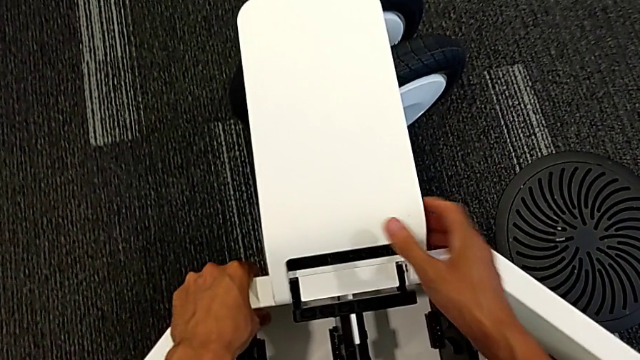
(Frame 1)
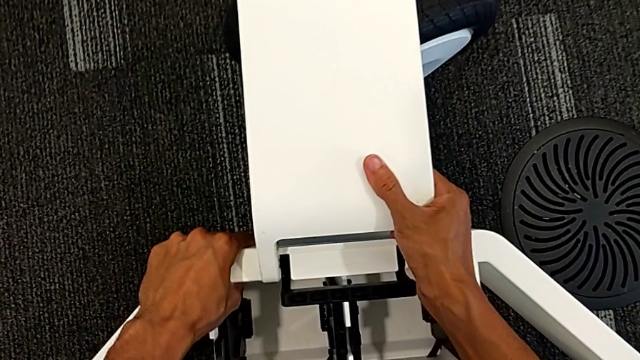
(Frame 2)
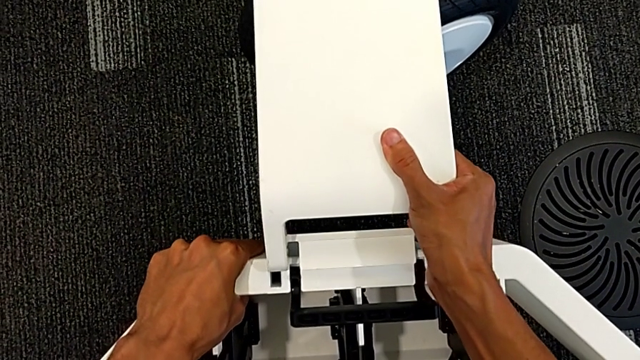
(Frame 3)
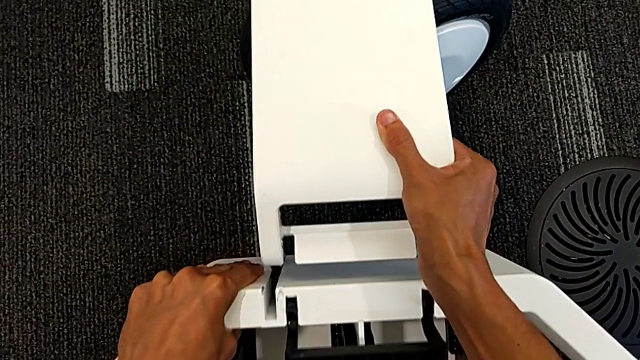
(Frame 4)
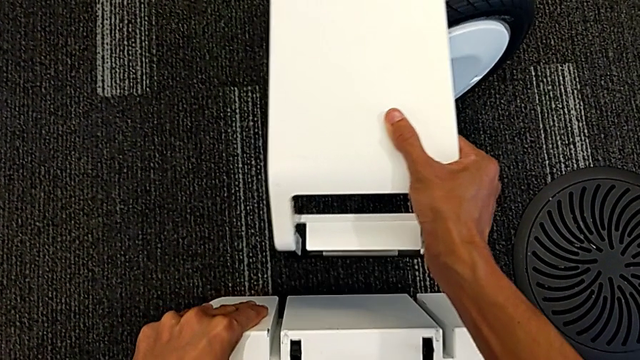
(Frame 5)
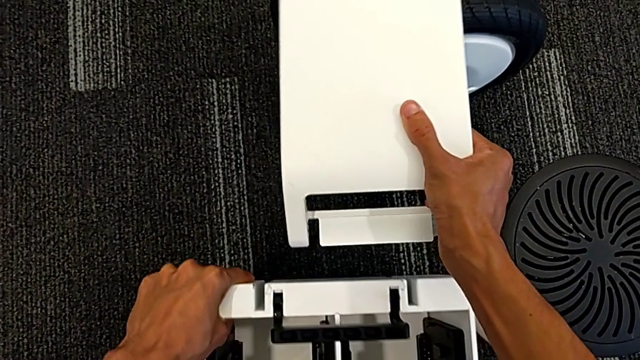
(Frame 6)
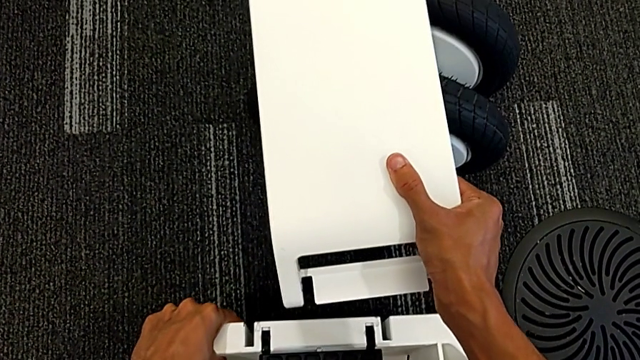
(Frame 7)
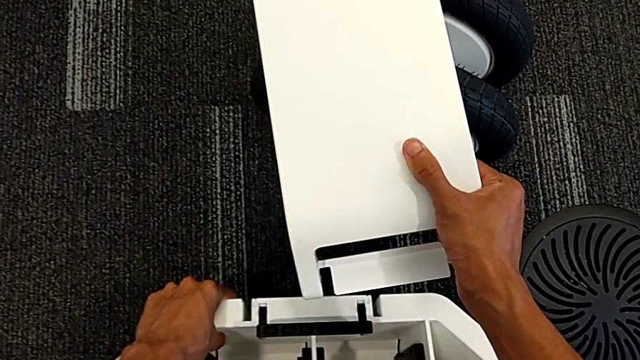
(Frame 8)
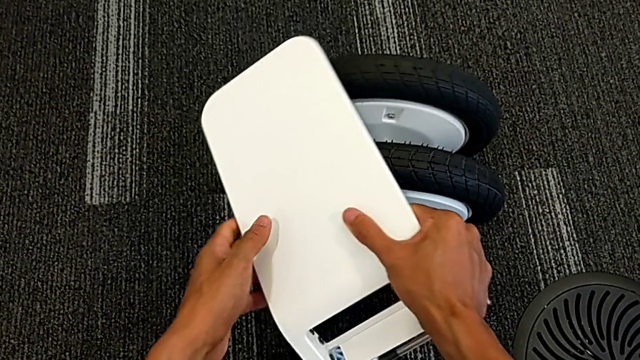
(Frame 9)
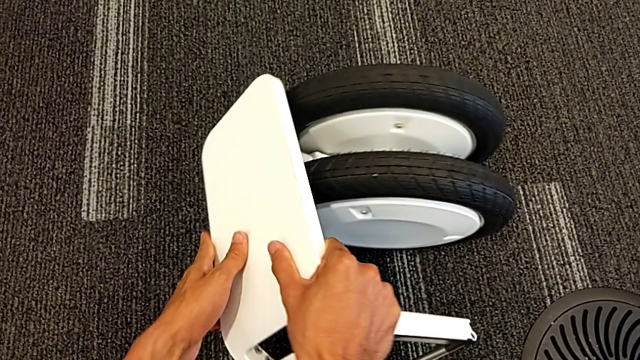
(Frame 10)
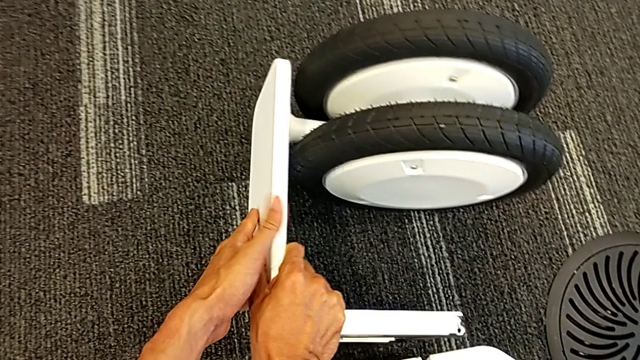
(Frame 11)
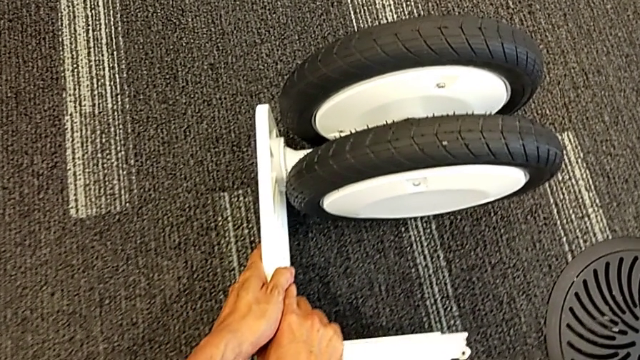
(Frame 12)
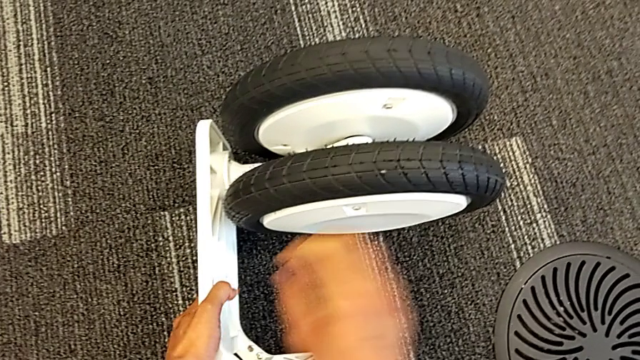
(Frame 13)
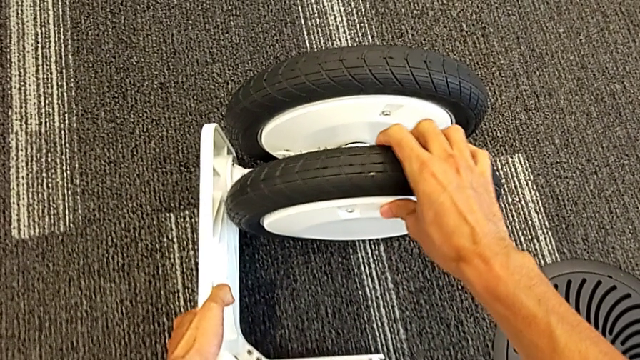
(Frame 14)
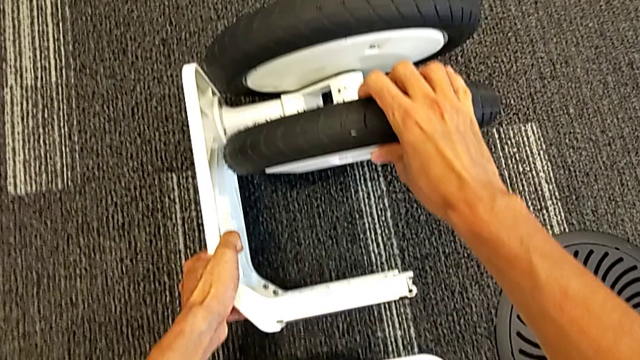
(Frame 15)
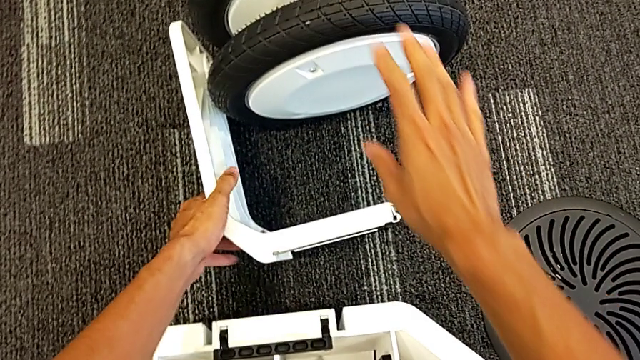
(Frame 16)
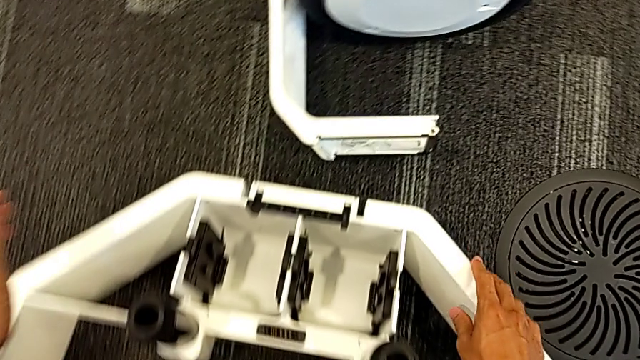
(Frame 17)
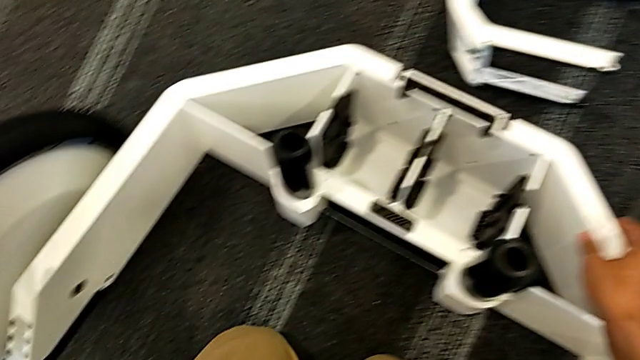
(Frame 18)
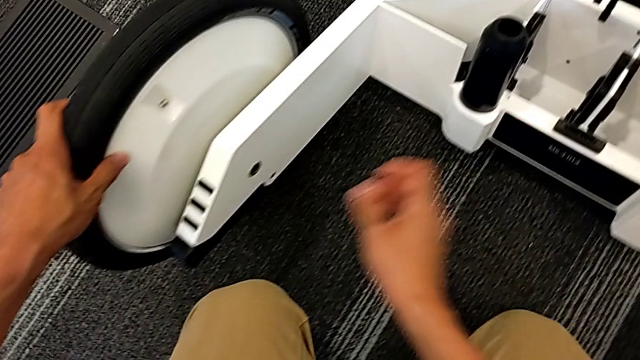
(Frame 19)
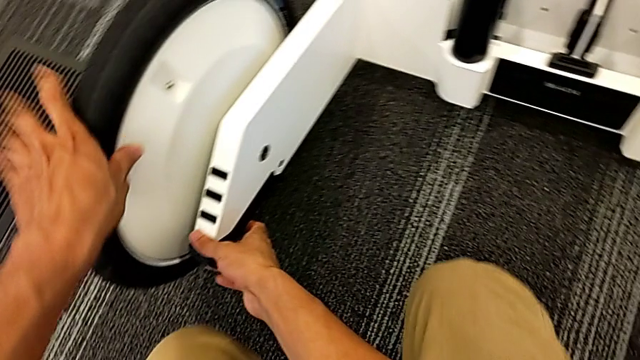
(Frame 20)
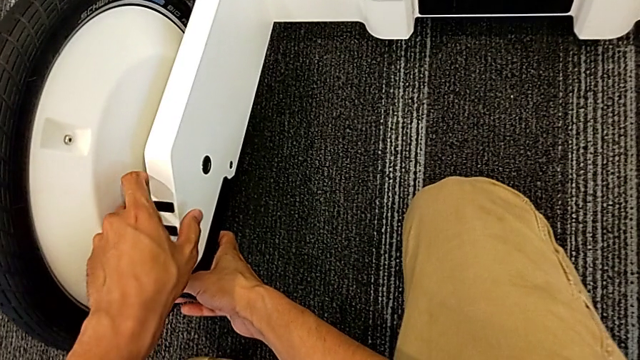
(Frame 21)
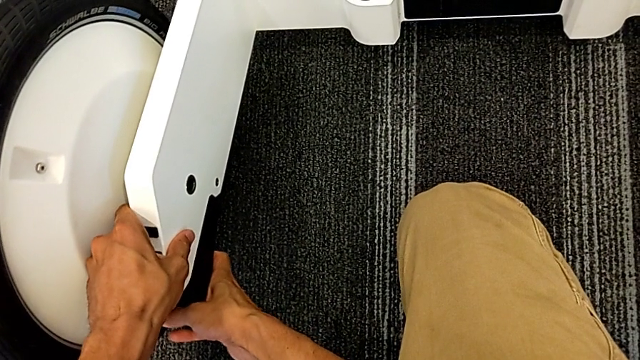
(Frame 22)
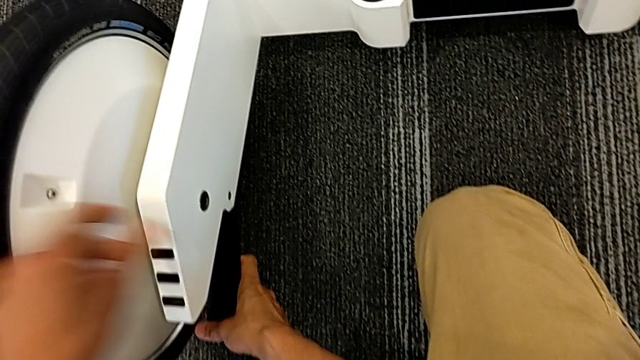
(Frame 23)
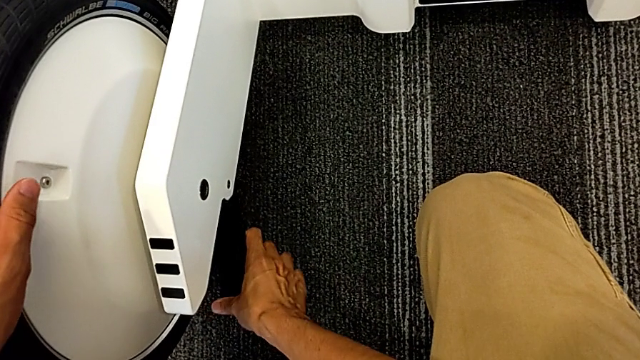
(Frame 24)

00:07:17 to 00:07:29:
The camera wearer is removing the wheels from the wheel unit. They lift the middle wheel and place it.

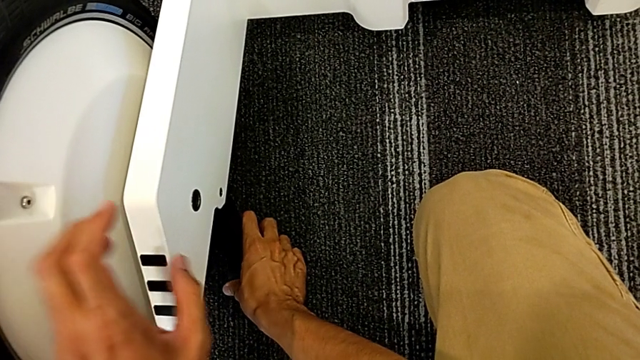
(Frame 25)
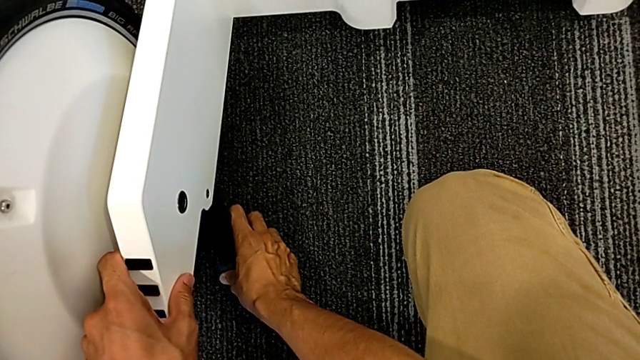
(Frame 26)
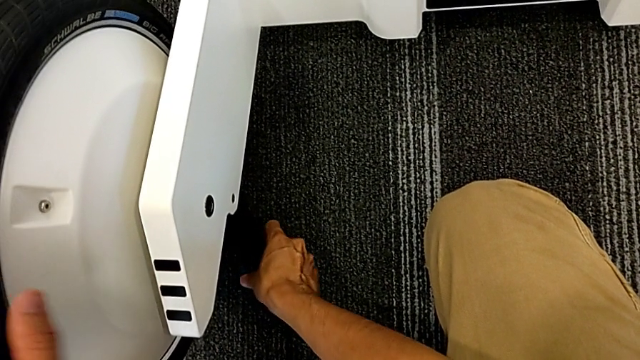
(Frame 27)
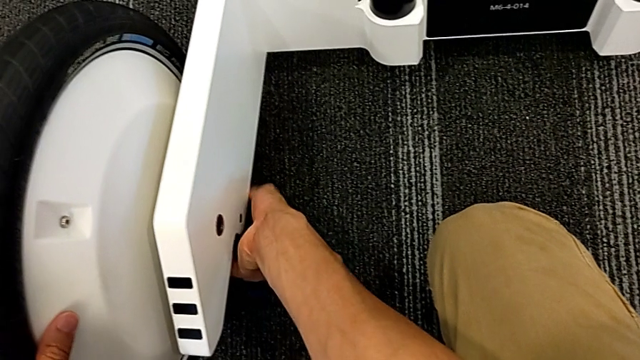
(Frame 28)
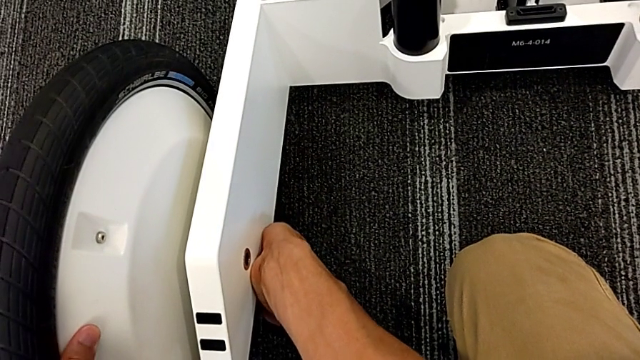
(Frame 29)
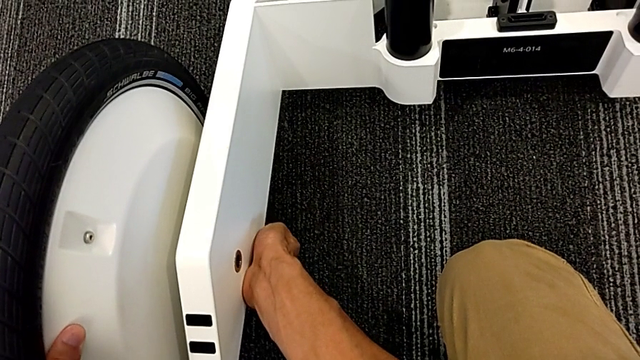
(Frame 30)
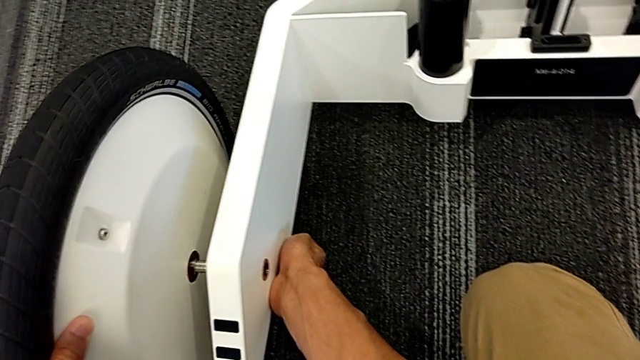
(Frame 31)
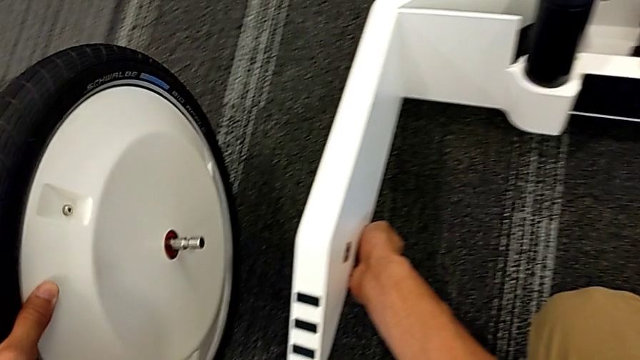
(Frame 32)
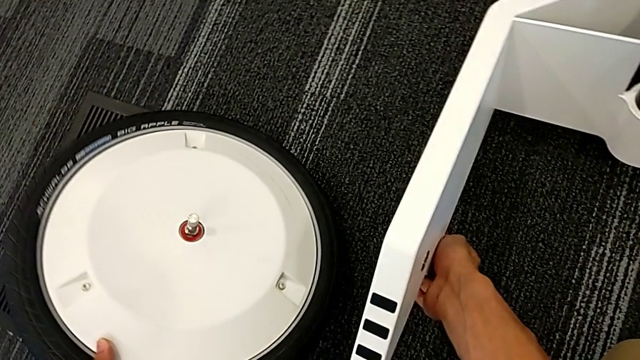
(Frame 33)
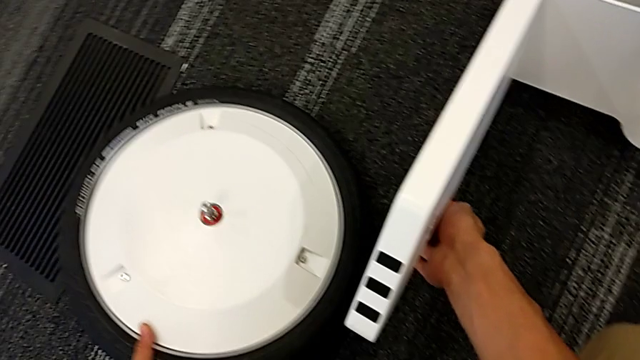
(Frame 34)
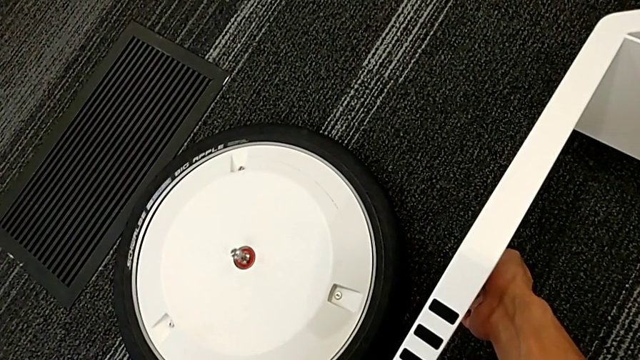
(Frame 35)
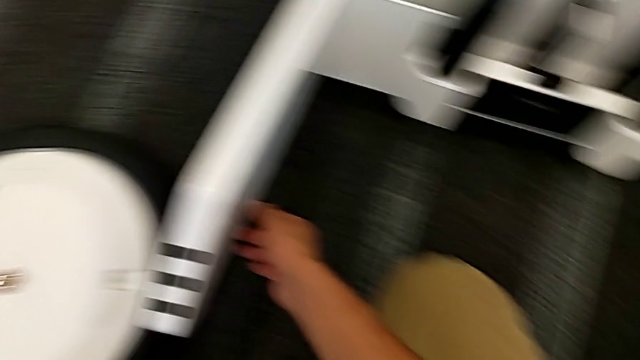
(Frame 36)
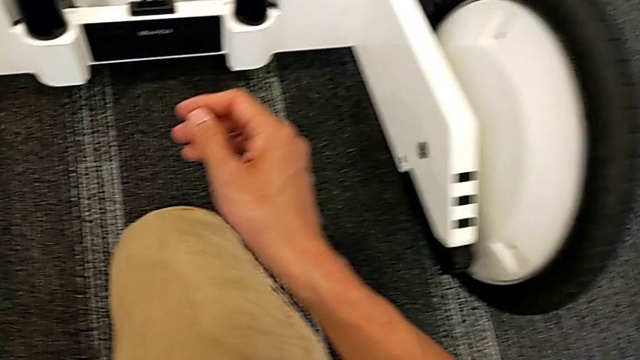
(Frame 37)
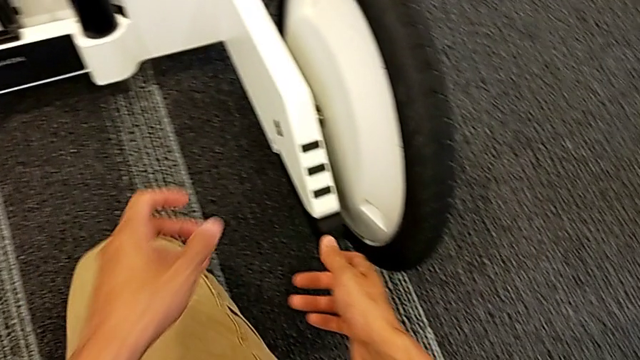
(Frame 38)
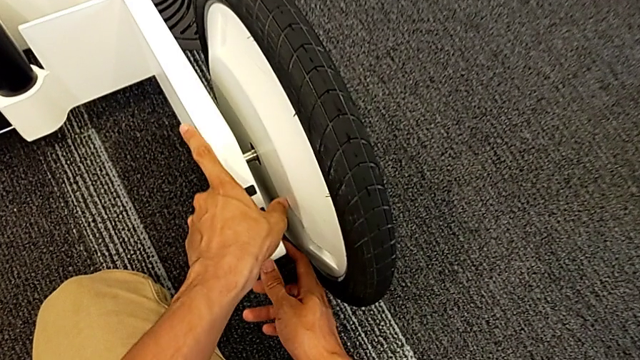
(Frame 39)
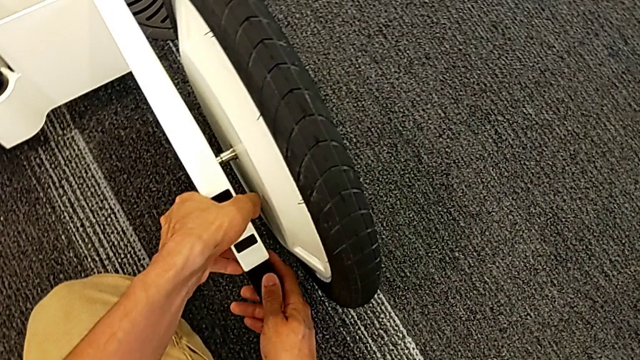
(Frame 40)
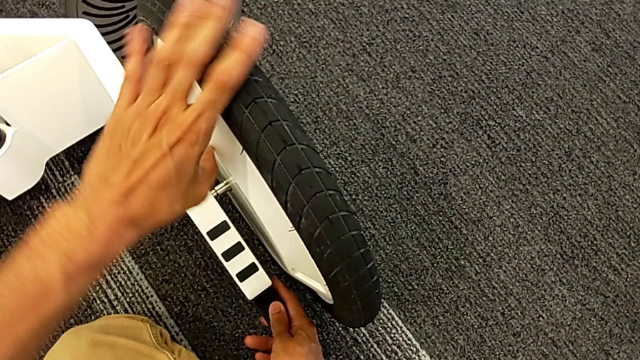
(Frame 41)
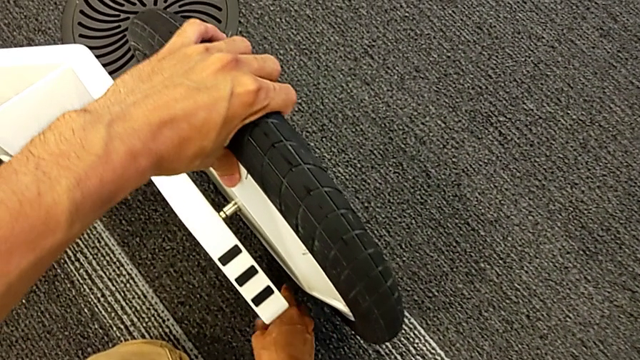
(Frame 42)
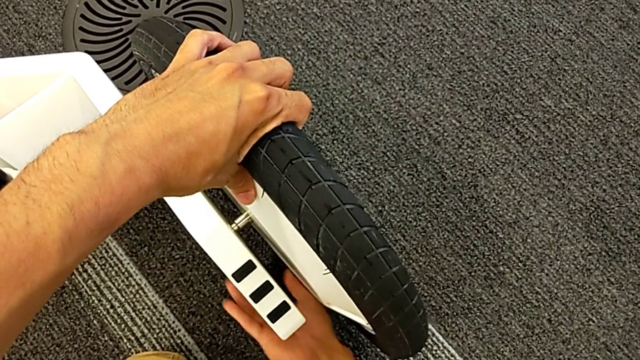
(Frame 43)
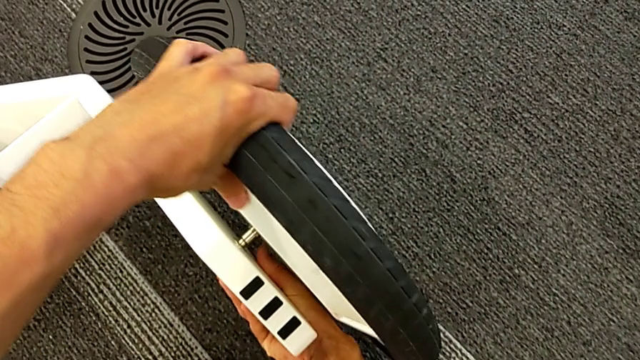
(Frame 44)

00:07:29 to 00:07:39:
The camera wearer is removing the wheels from the wheel unit. They unlock the left front wheel lock, grab the left wheel, withdraw it, place it and grab the right front wheel lock.
